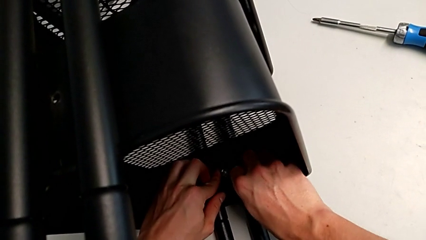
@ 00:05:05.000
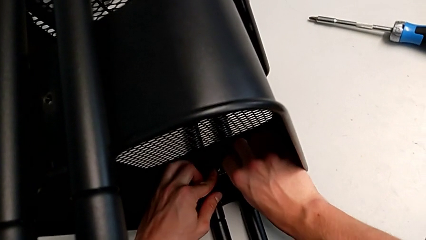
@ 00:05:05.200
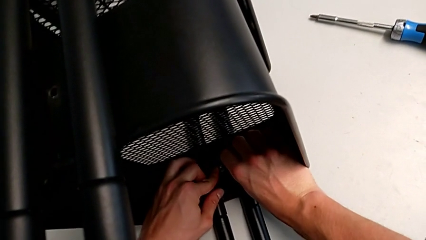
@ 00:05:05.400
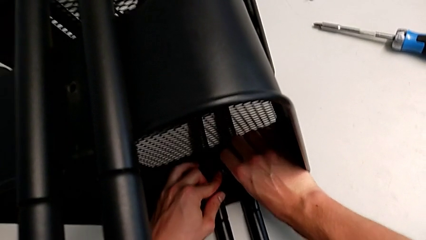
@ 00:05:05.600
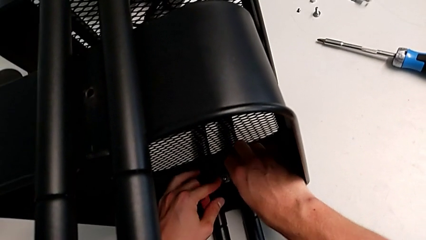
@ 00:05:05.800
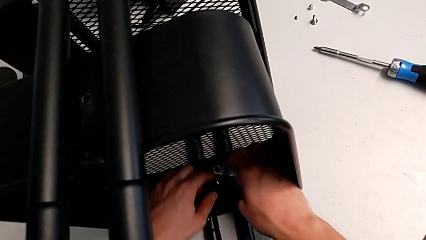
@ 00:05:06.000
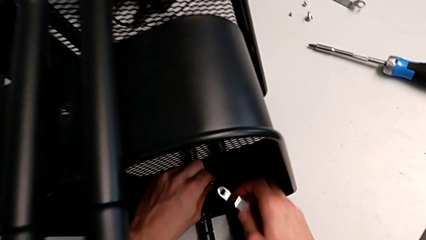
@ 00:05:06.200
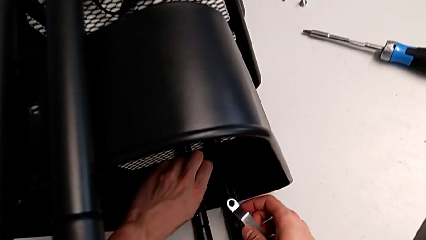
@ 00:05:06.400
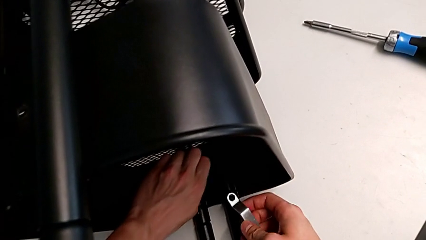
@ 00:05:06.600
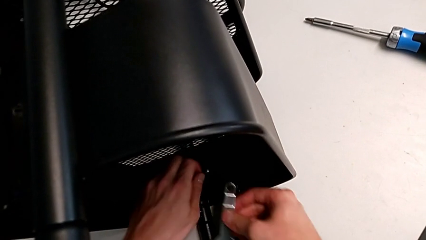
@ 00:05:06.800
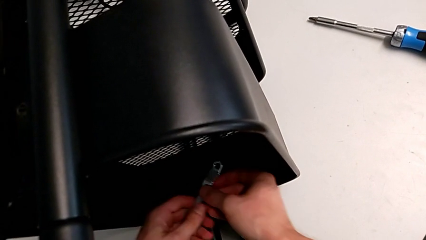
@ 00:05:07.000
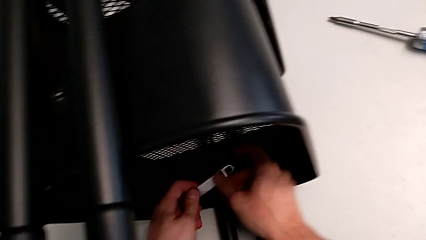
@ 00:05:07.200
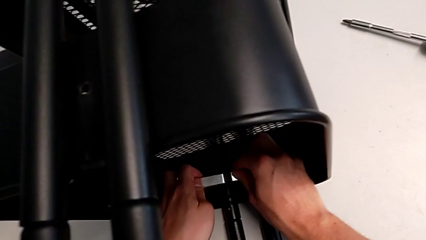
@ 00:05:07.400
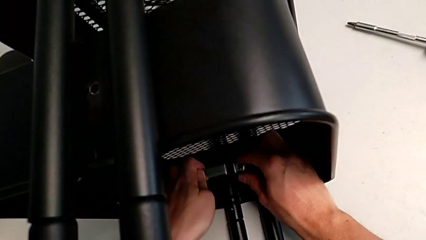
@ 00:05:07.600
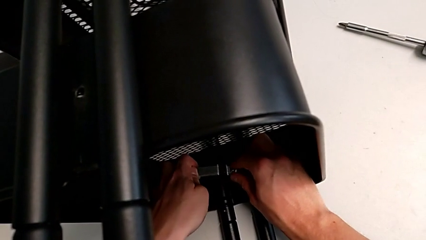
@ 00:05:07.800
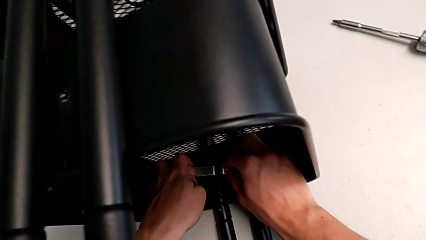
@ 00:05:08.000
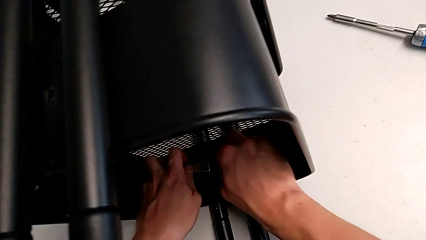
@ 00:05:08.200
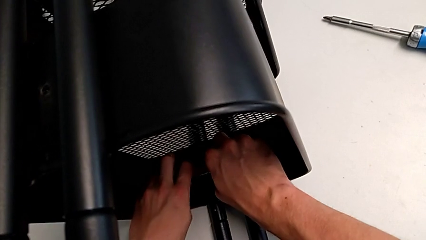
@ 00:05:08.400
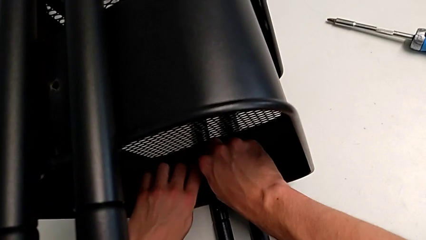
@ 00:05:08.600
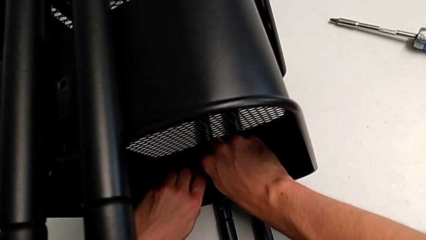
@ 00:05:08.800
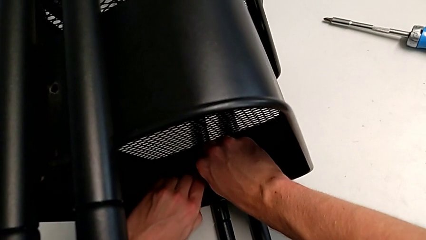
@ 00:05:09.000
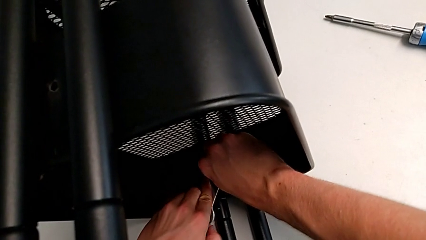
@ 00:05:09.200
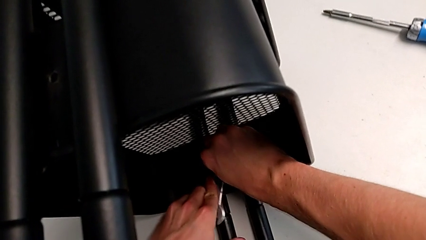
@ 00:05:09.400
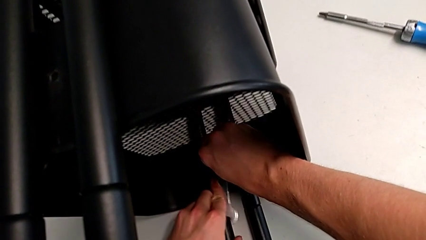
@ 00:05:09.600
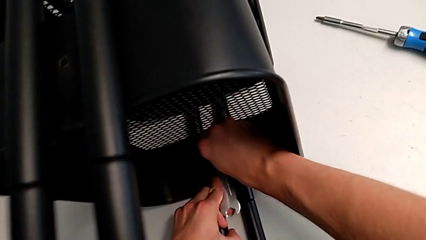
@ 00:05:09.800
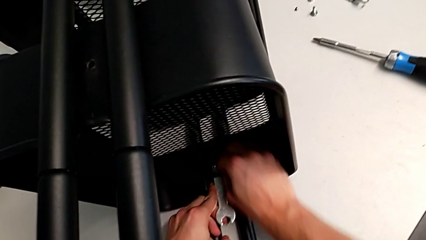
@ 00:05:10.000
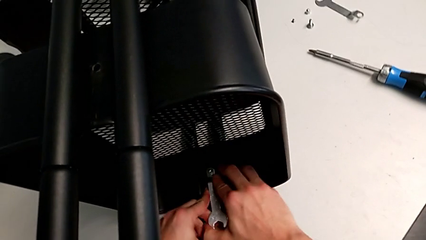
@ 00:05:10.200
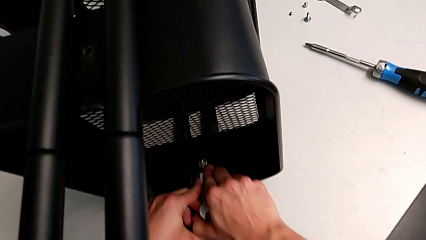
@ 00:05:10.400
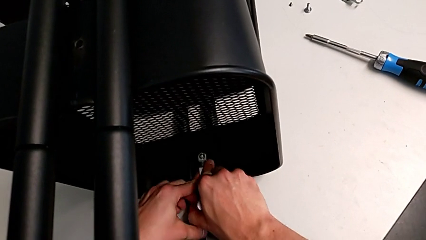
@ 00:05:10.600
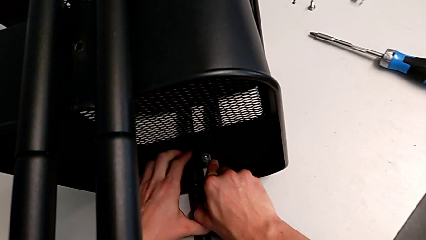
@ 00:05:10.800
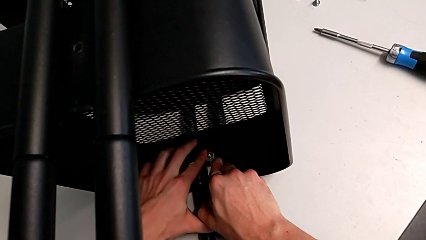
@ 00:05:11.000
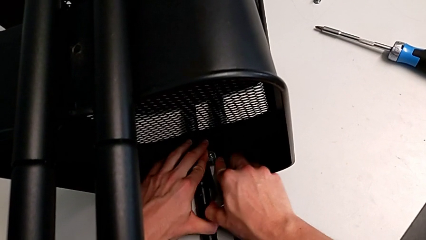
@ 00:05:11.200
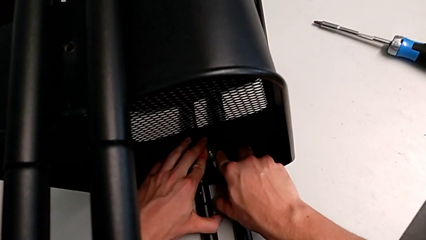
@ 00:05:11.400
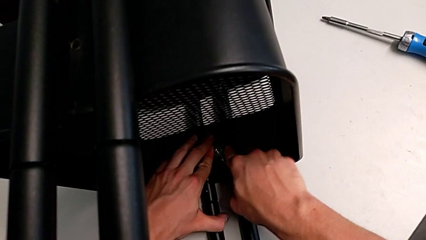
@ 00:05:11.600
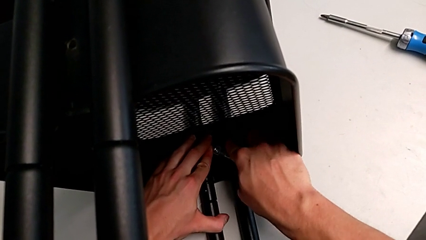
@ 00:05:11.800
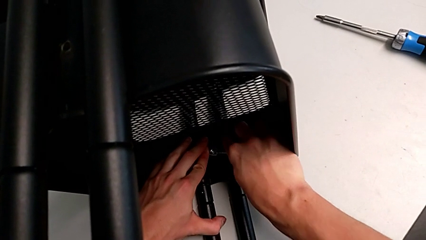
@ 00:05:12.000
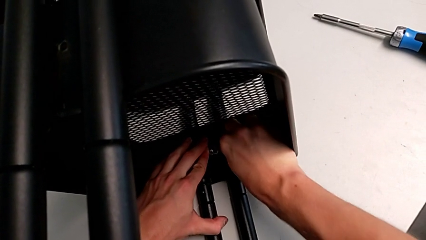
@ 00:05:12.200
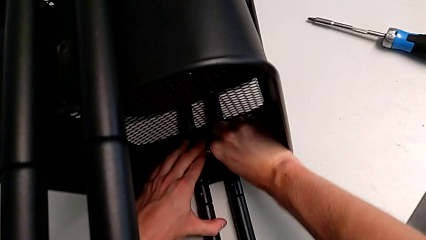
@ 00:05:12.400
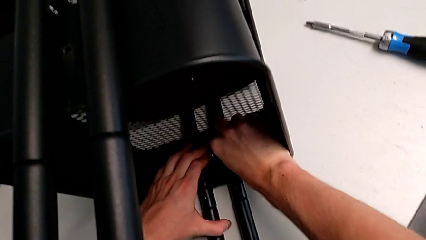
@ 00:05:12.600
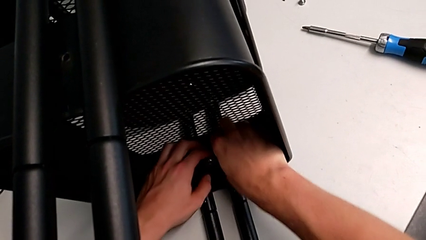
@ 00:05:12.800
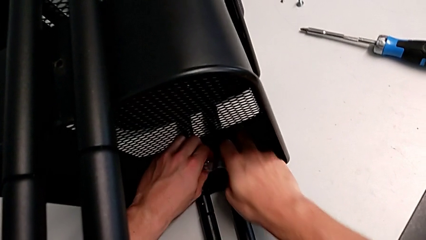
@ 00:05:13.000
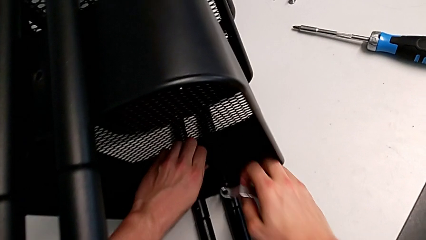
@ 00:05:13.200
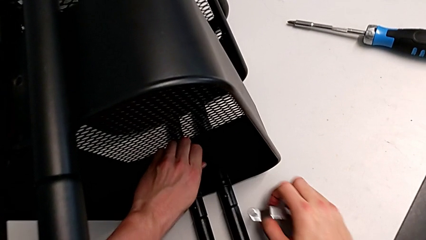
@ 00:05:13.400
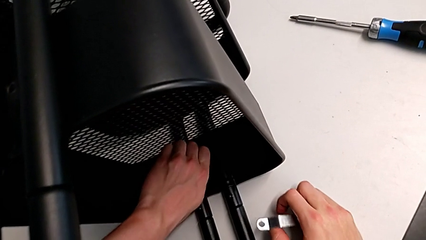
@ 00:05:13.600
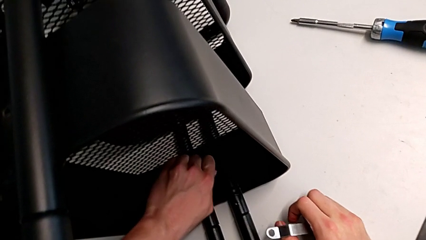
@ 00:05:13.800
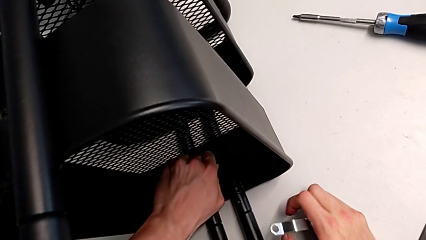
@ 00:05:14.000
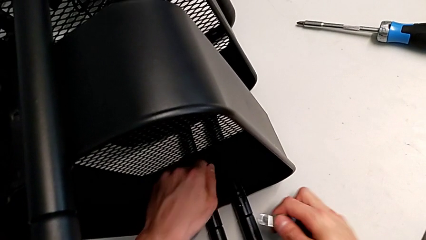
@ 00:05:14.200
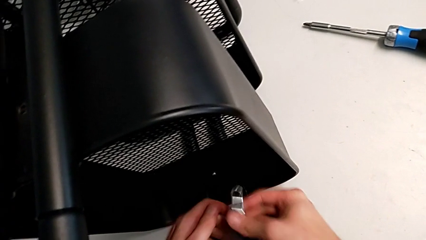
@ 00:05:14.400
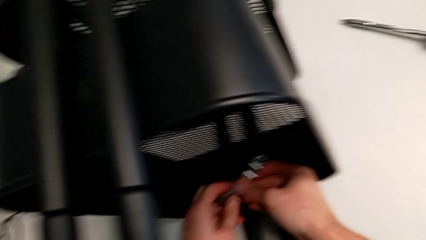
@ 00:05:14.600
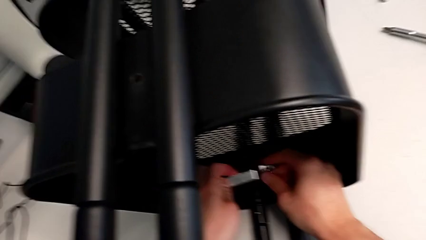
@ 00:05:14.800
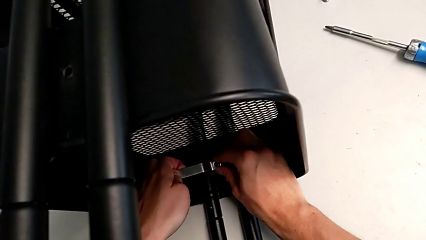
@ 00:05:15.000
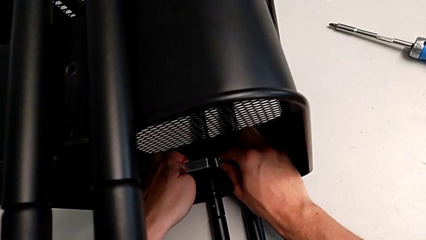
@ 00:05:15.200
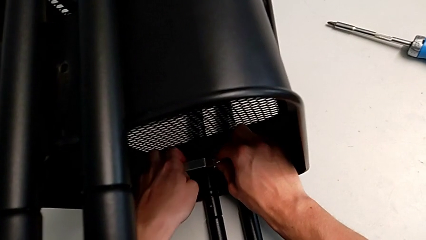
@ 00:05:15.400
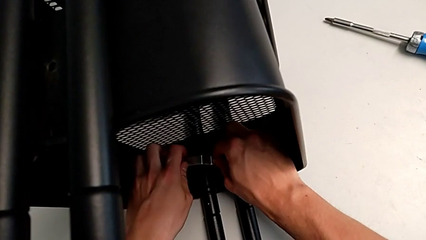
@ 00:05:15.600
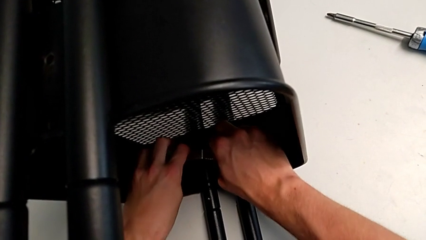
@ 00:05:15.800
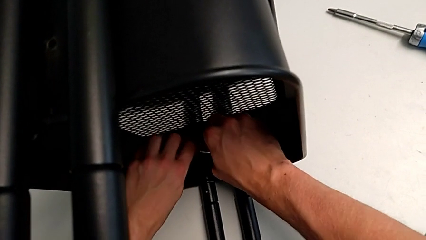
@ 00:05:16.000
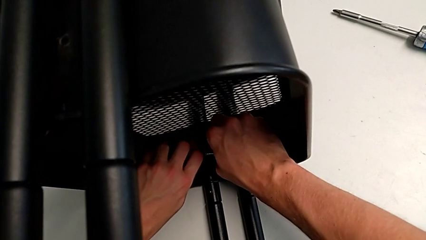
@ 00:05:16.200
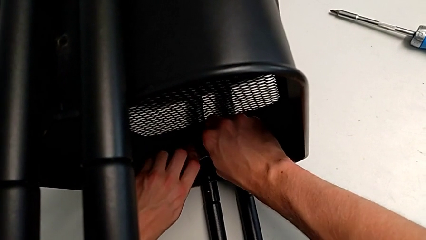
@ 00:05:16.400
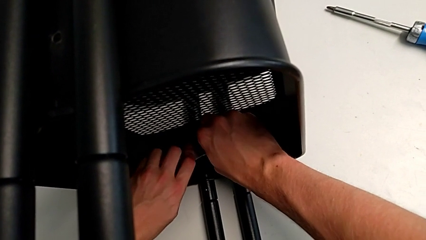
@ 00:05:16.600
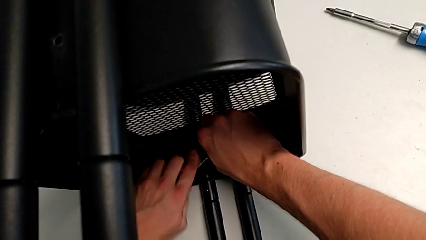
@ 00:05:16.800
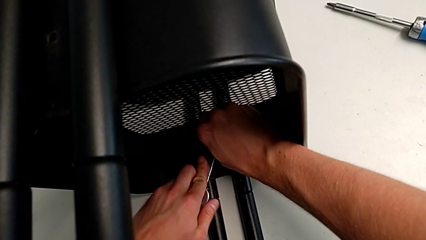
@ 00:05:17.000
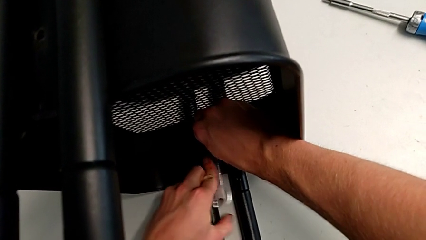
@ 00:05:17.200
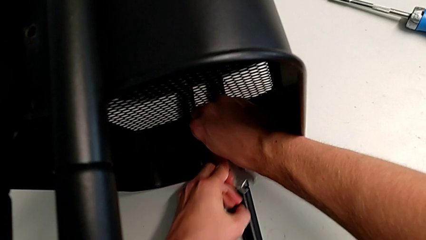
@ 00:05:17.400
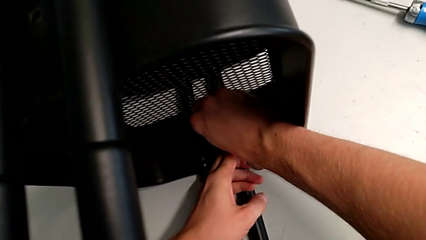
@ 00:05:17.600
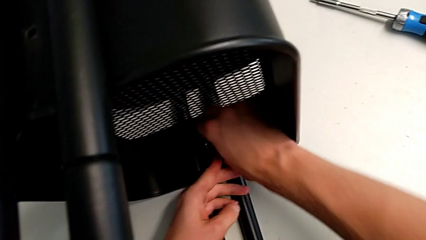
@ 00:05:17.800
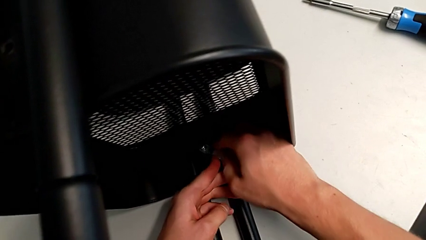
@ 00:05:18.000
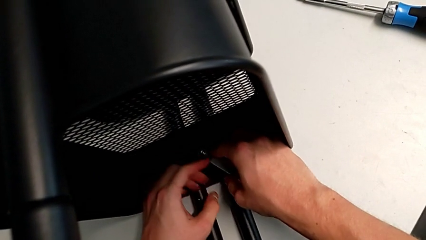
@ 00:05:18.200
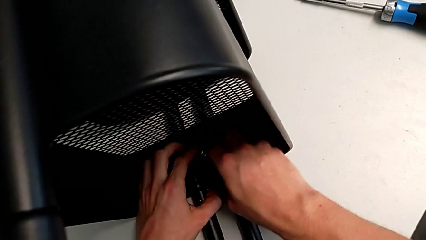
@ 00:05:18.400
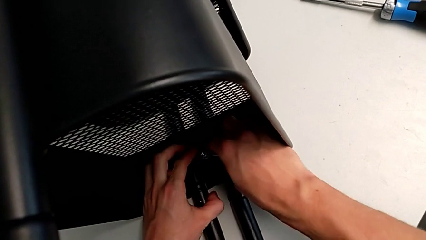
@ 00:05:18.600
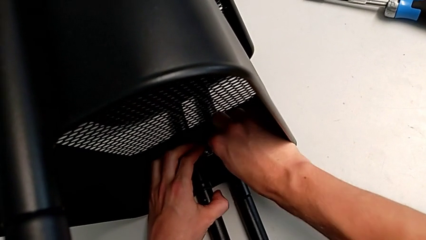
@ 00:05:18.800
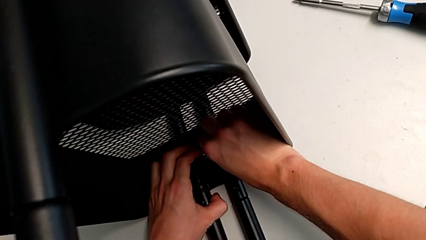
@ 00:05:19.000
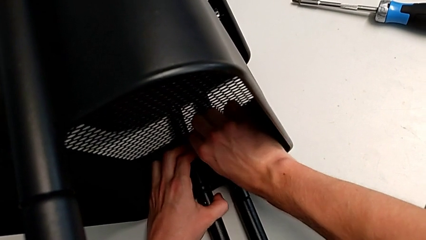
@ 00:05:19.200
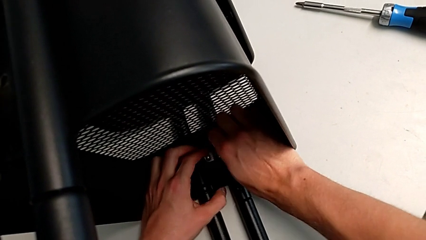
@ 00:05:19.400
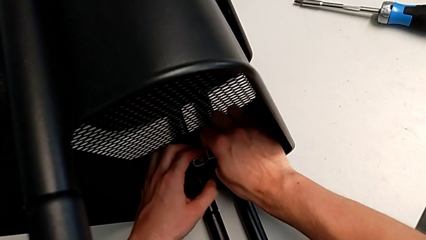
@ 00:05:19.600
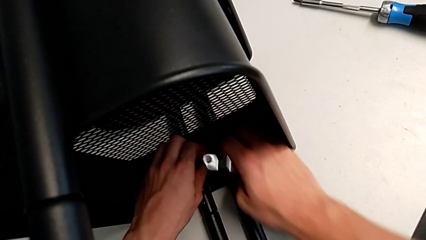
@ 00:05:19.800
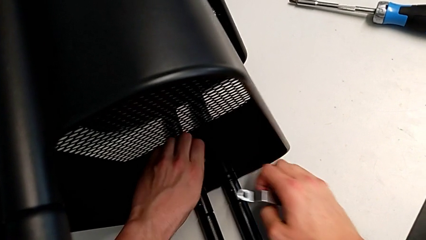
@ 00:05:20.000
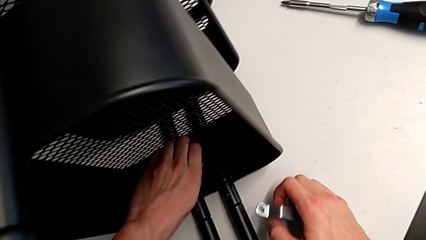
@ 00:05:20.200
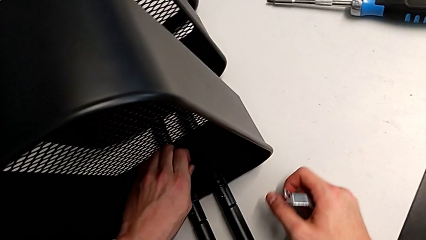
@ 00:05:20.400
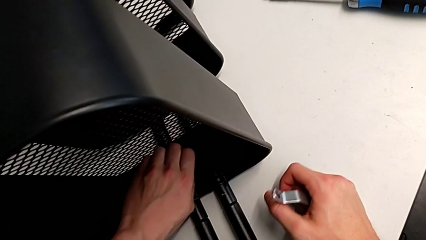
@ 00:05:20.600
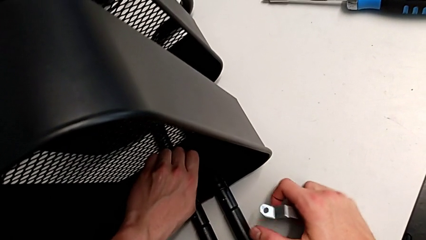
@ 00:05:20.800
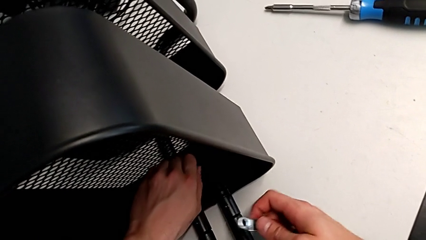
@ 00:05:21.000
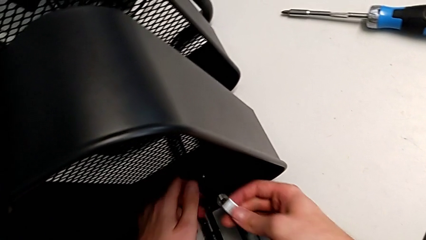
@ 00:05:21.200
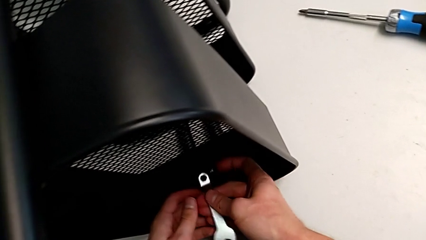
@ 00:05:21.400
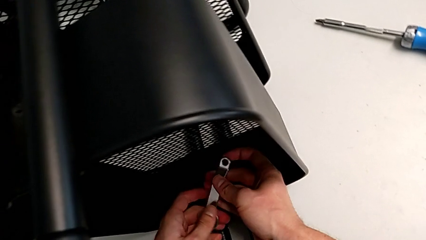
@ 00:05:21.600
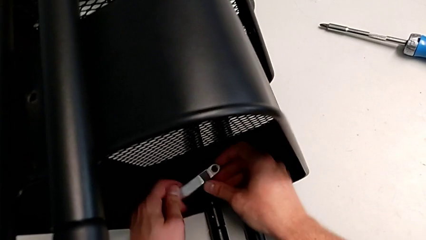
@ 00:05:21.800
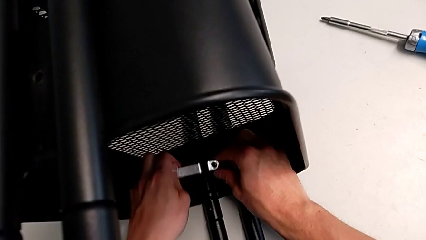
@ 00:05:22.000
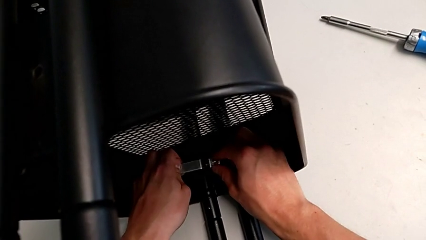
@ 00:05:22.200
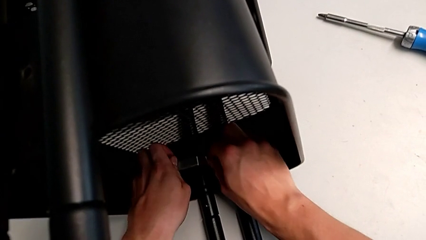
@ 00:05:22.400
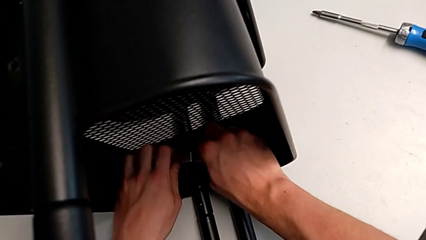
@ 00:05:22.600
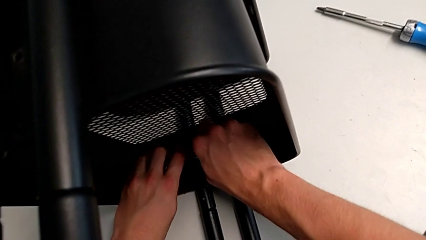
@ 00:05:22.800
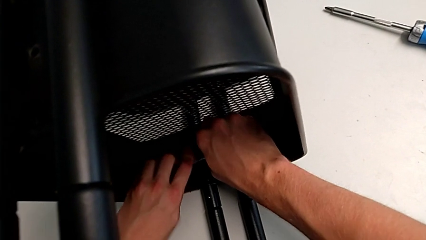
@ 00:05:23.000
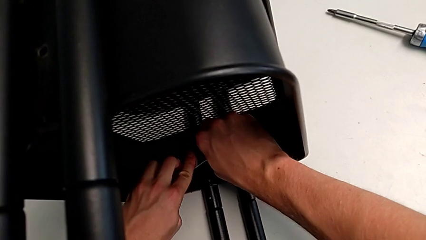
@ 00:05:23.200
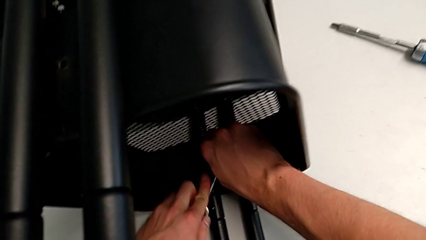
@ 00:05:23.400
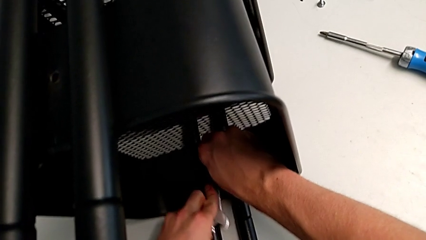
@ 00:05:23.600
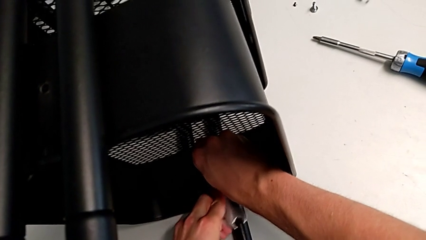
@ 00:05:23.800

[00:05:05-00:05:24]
The camera wearer is attempting to unscrew the second screw from the middle tray. They keep unscrewing the screw.
